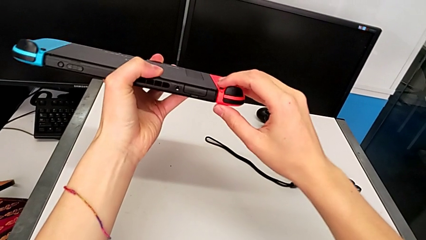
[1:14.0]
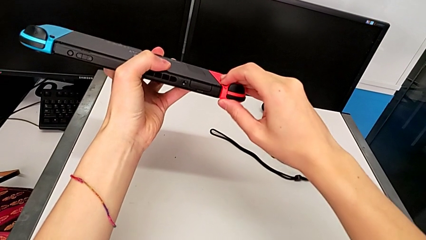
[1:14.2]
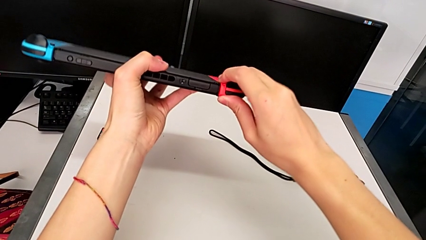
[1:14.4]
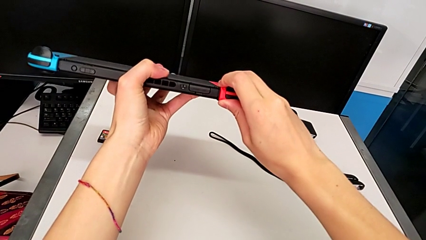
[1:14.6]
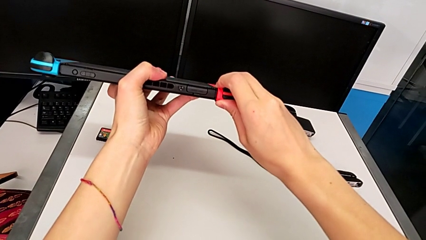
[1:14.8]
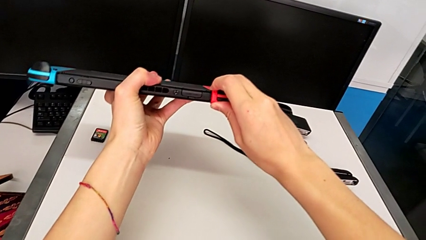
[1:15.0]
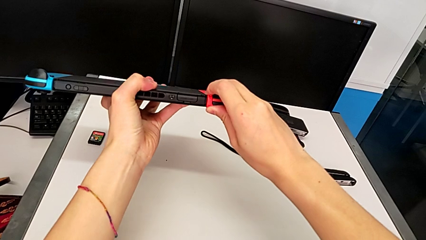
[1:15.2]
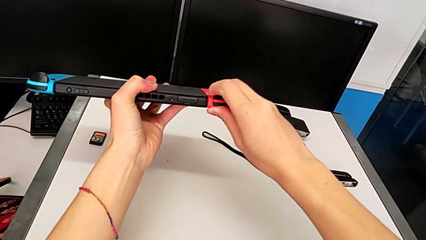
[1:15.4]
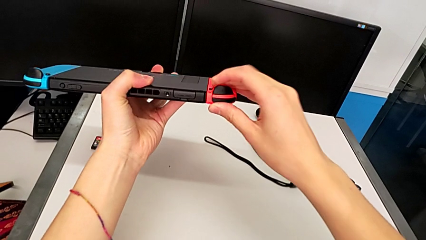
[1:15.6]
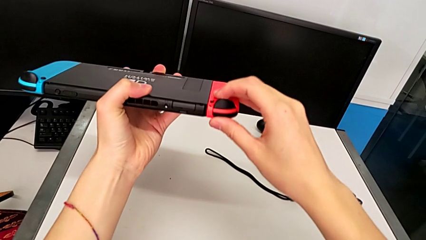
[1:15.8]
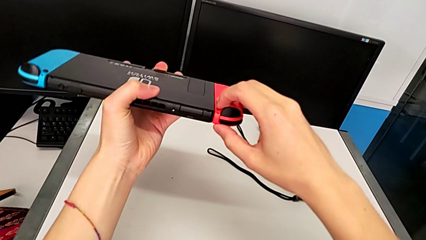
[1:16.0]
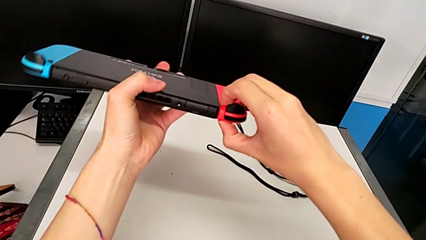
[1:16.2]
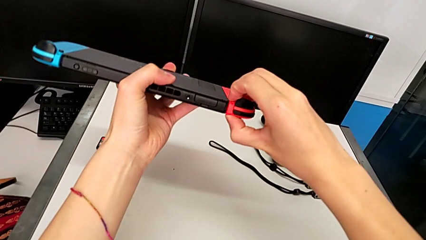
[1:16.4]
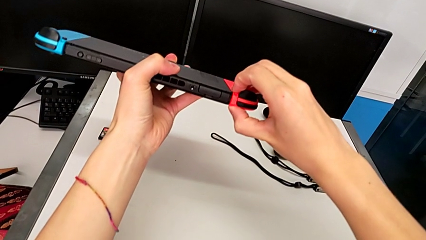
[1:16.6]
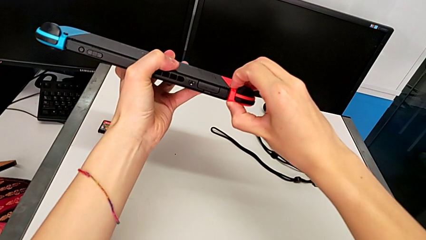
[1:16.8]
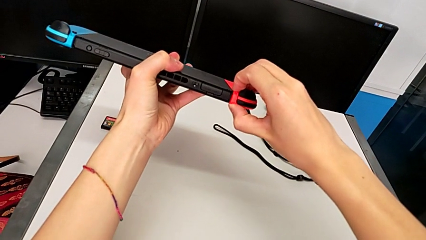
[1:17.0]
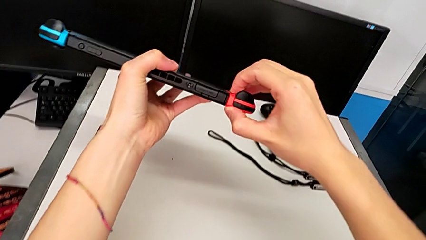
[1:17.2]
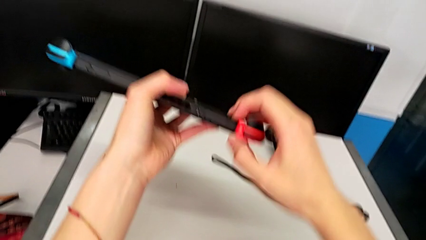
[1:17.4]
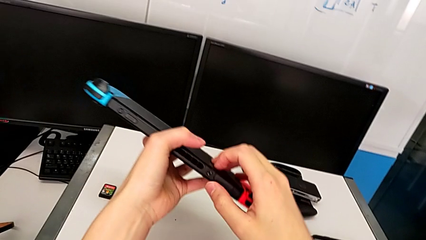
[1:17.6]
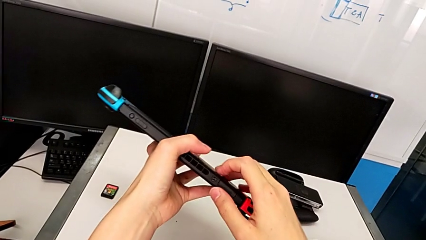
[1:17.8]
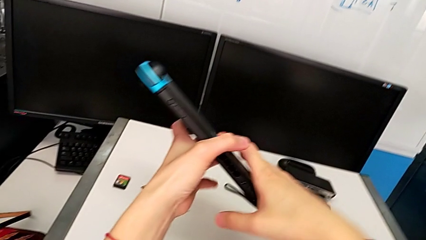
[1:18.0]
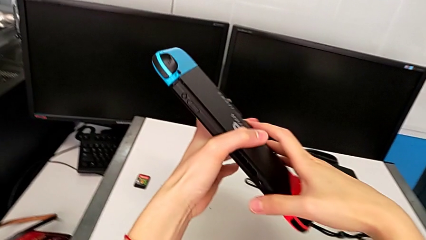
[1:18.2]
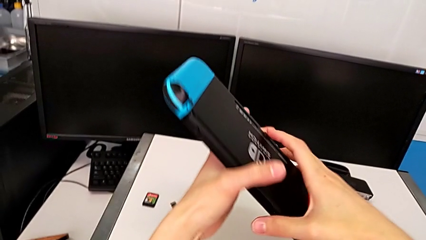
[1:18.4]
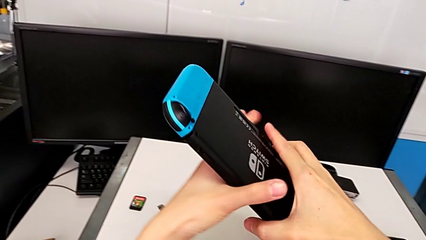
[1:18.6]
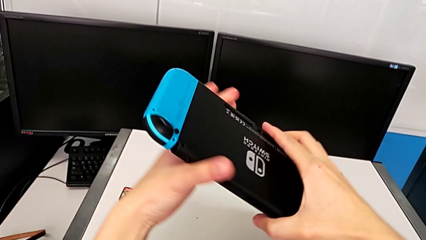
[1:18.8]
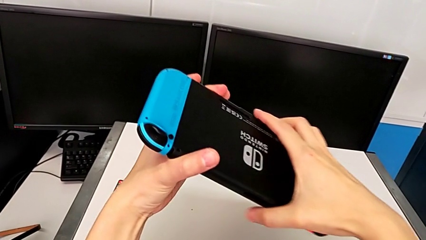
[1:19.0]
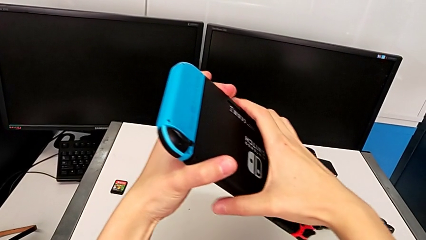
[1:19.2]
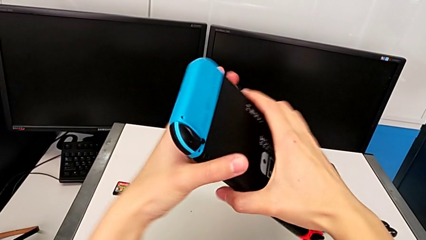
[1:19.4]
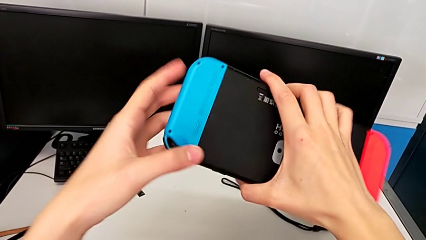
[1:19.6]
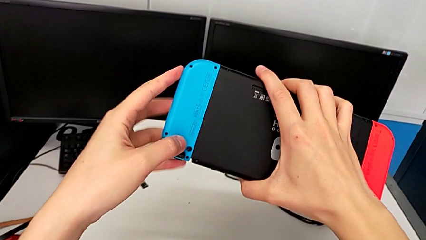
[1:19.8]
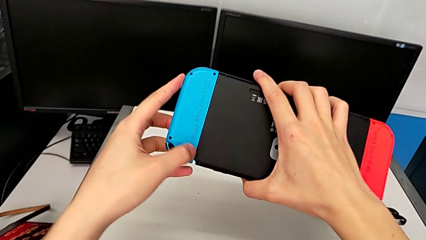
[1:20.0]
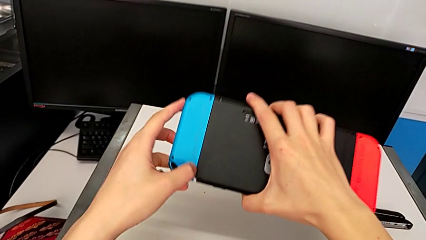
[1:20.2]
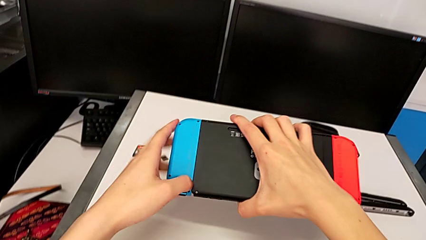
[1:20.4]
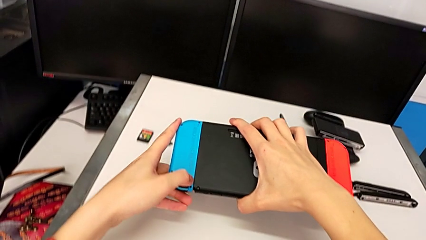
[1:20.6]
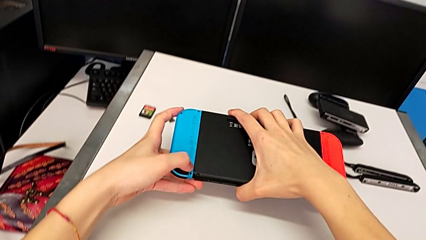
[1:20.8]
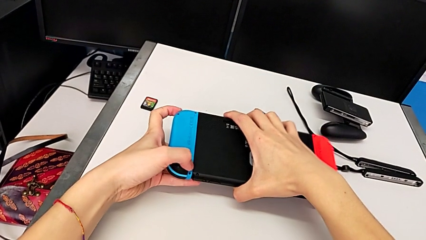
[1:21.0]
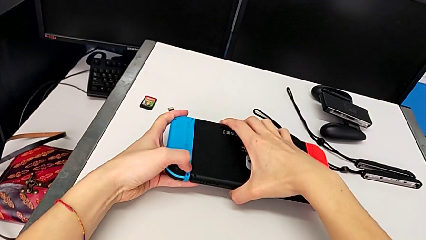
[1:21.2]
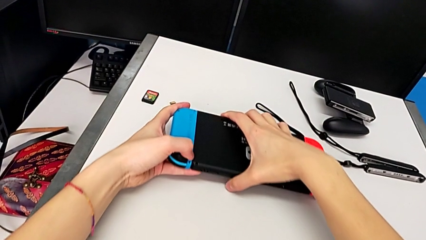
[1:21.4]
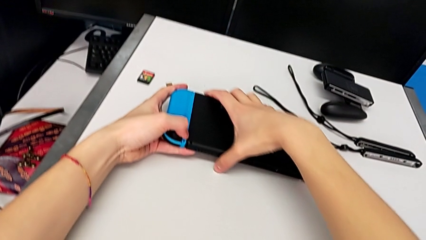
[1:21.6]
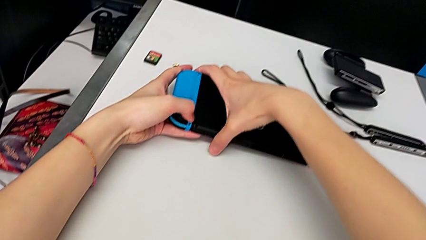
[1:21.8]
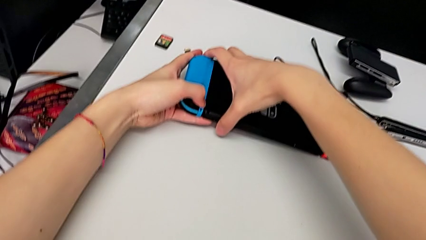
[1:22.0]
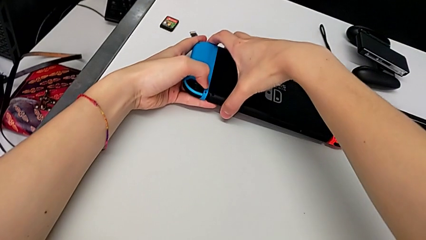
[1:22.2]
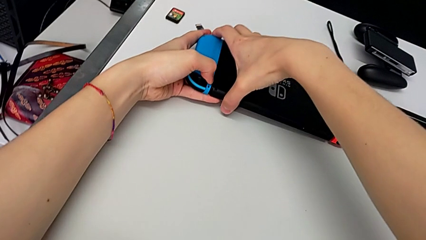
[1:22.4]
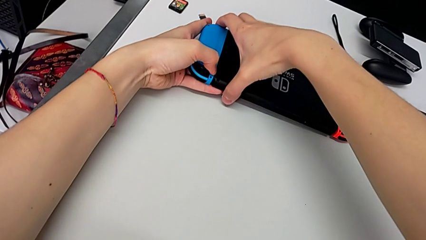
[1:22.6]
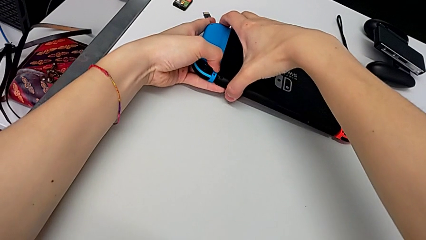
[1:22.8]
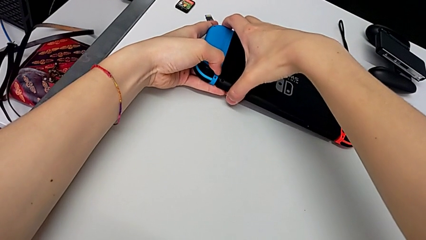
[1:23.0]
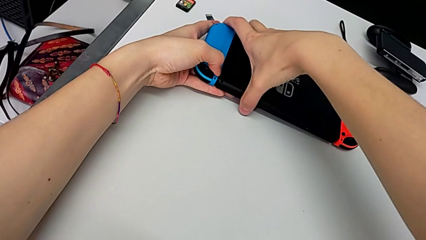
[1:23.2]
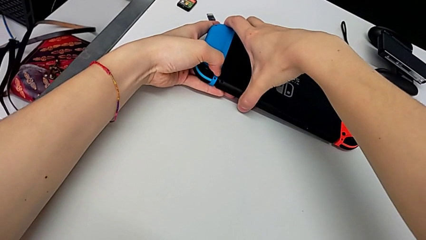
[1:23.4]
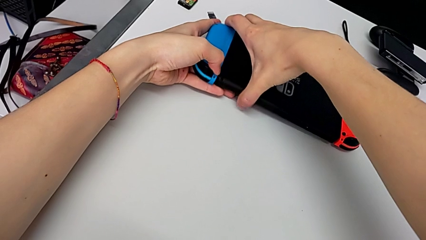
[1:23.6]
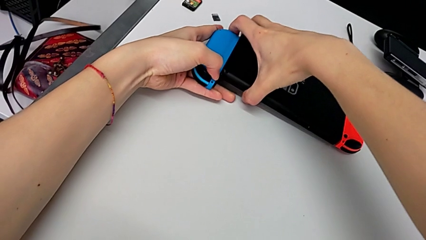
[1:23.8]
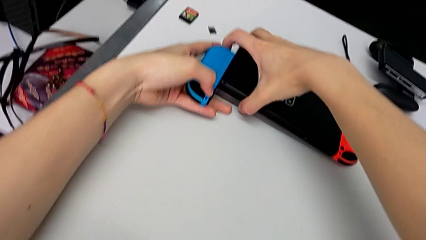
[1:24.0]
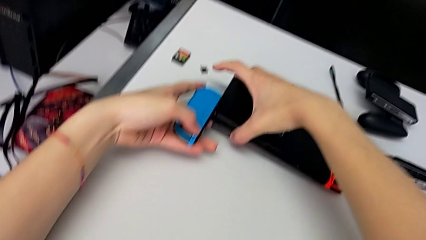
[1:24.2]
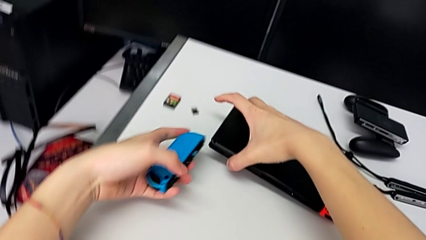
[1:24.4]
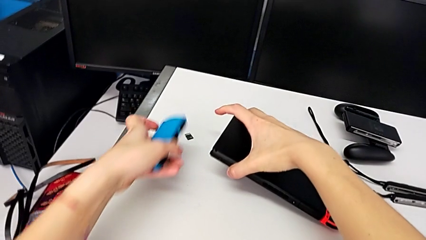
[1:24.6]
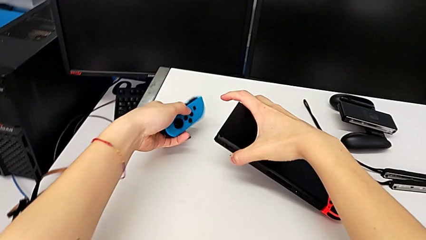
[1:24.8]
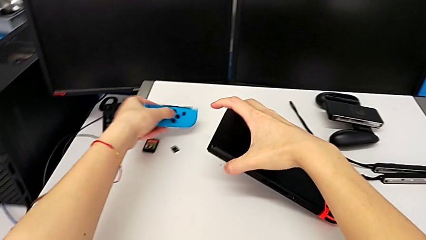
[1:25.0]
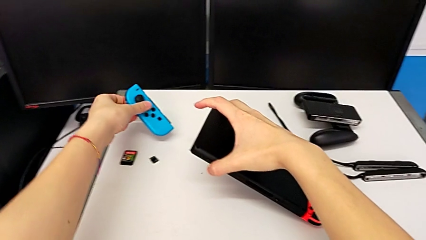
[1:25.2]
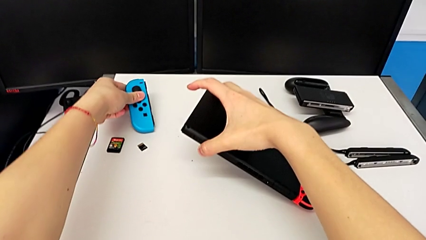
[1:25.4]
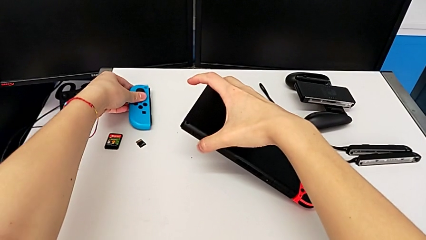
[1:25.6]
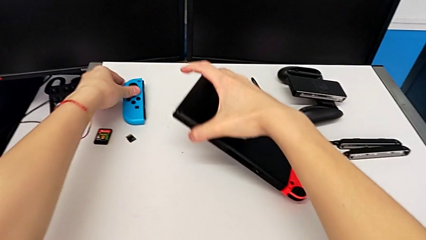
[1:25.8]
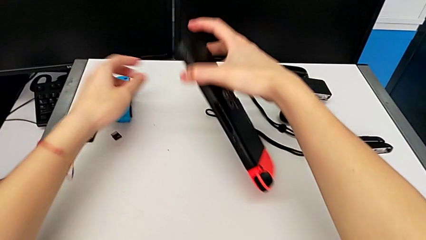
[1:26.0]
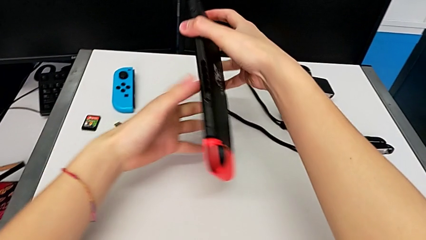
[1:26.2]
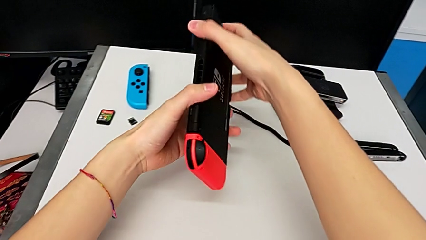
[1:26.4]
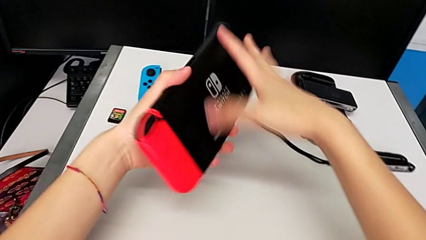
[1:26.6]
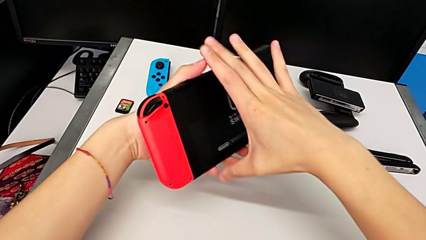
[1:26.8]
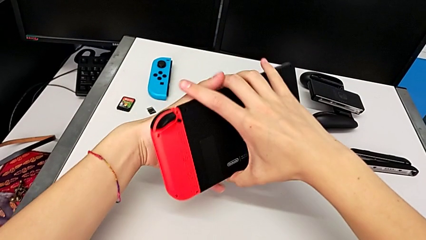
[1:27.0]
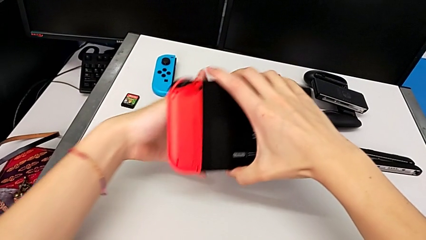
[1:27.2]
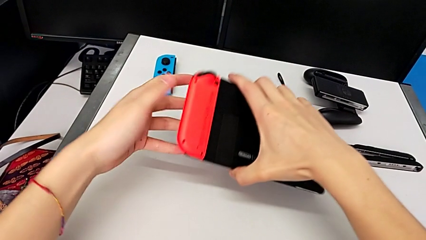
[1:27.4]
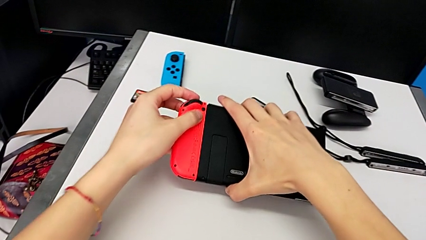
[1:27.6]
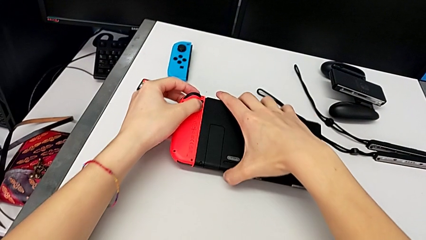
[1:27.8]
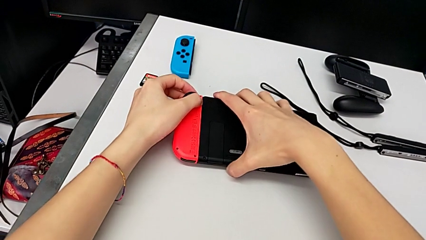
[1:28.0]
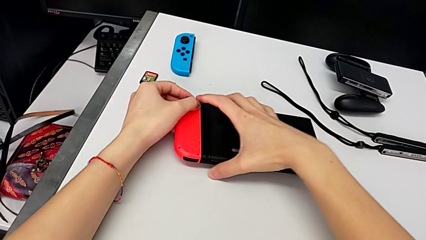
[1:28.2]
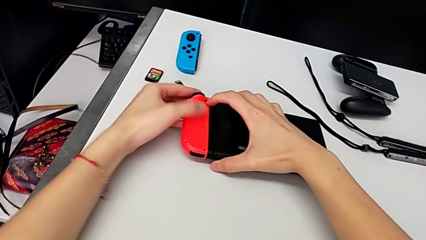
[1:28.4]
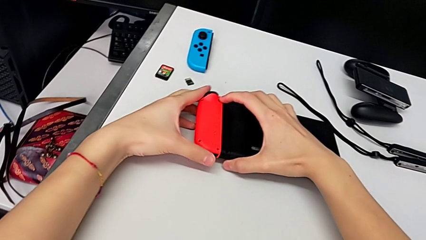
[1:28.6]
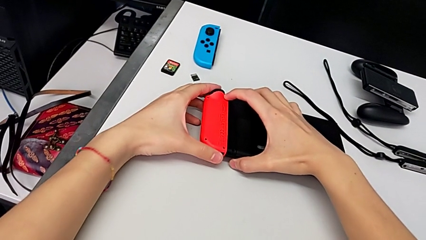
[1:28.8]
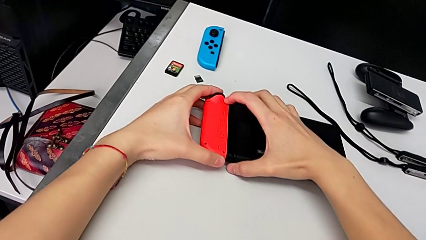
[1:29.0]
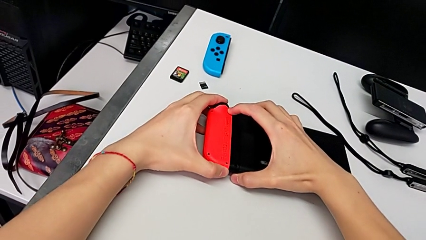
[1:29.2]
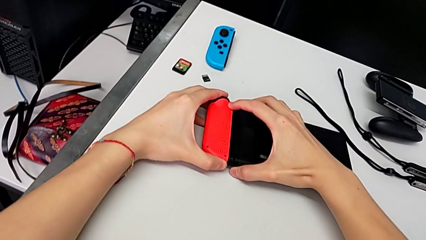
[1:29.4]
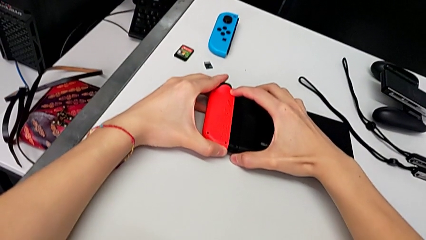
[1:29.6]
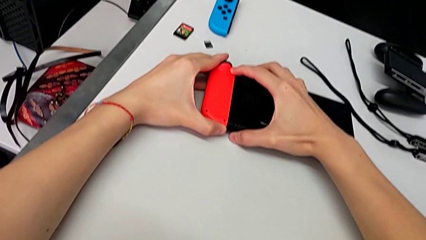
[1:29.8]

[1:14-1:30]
The camera wearer is disassembling the Joy-Con controllers from the Nintendo Switch. They pull the red Joy-Con controller, unable to detach it, inspect the Nintendo Switch, pull the blue Joy-Con controller, withdraw it, place it, rotate the Nintendo Switch, place it and pull the red Joy-Con controller.
